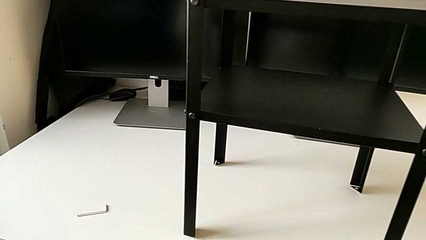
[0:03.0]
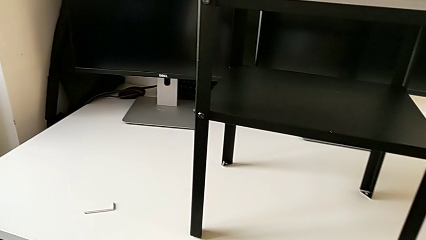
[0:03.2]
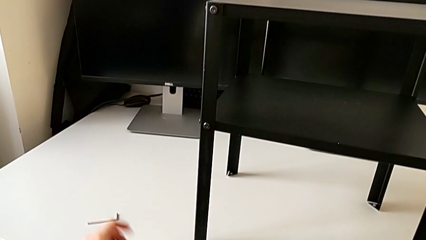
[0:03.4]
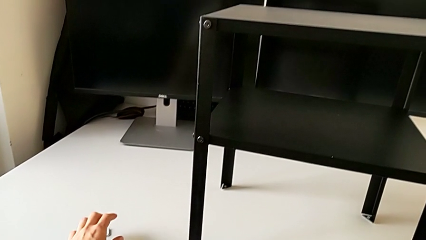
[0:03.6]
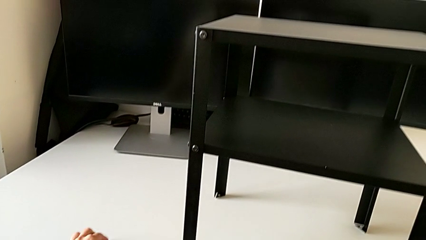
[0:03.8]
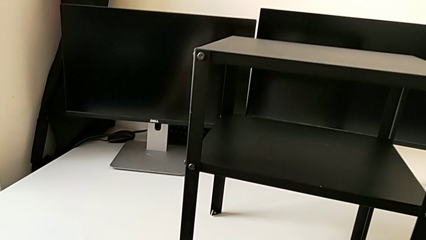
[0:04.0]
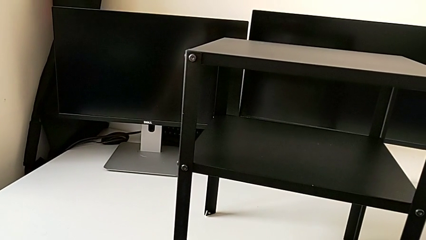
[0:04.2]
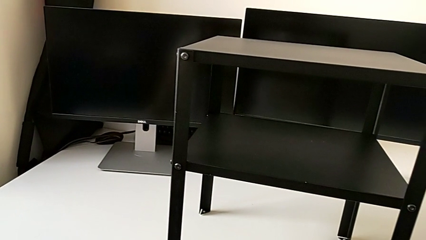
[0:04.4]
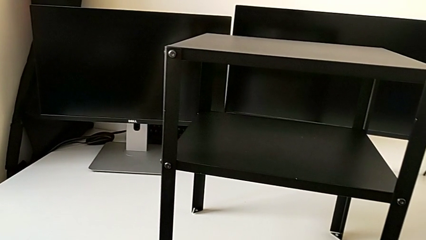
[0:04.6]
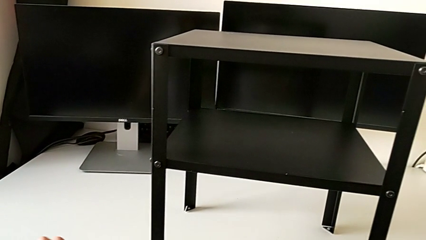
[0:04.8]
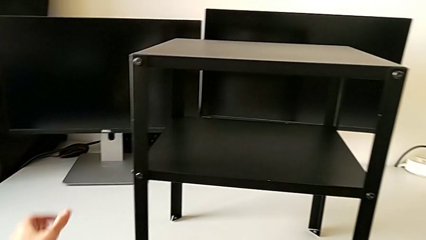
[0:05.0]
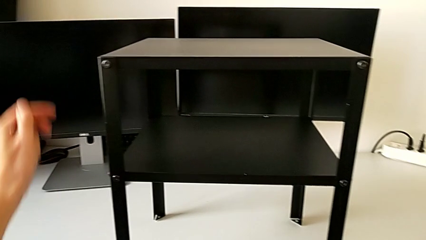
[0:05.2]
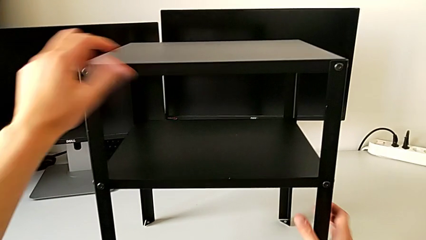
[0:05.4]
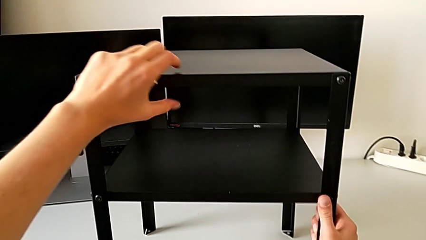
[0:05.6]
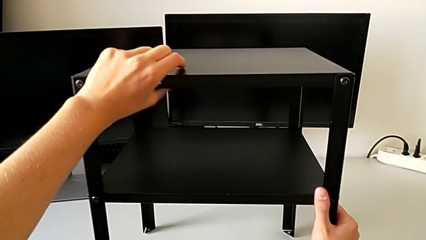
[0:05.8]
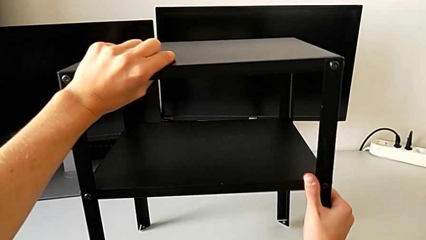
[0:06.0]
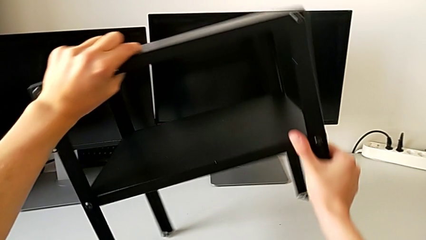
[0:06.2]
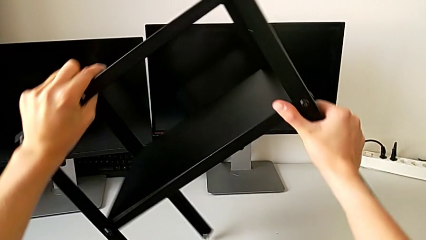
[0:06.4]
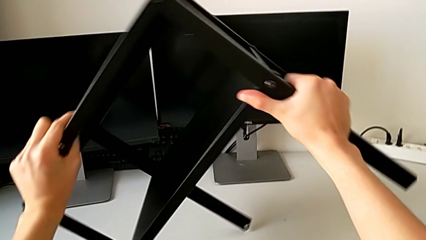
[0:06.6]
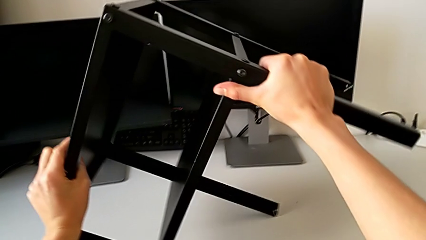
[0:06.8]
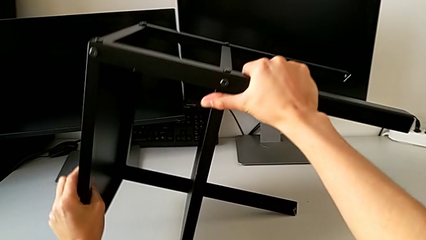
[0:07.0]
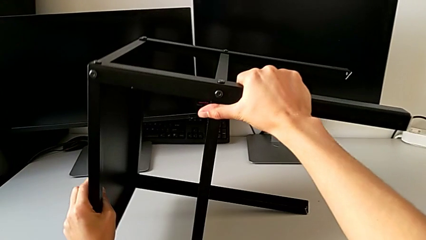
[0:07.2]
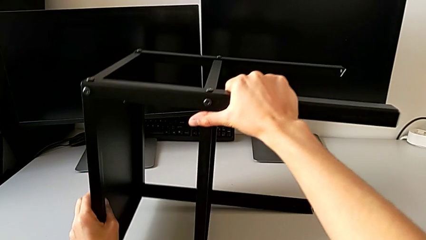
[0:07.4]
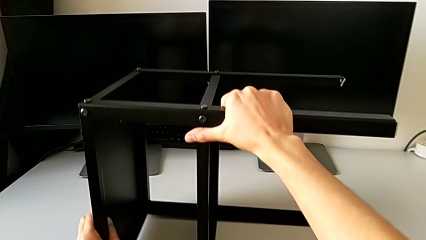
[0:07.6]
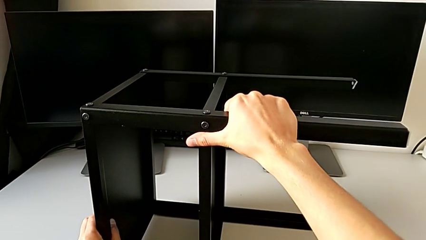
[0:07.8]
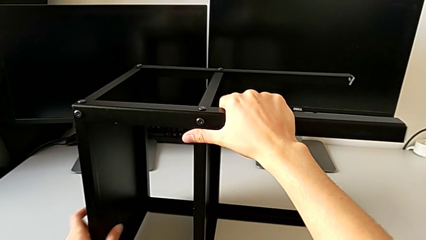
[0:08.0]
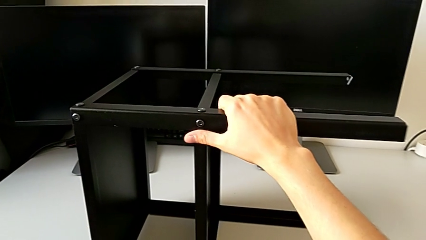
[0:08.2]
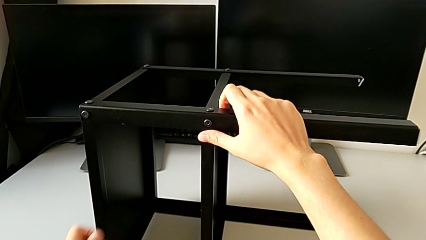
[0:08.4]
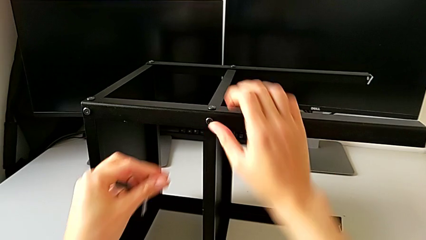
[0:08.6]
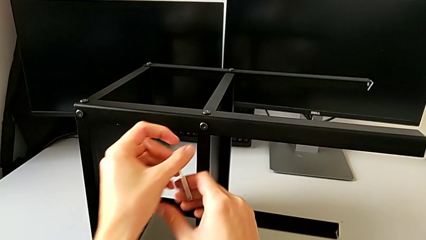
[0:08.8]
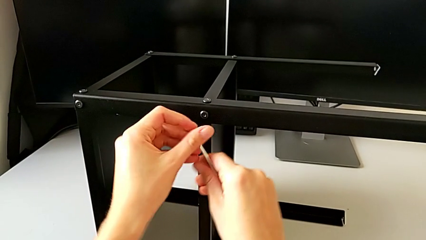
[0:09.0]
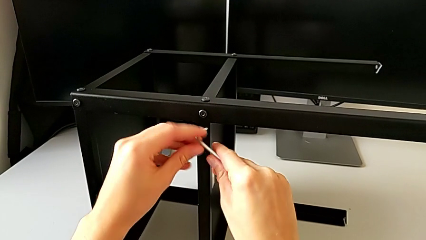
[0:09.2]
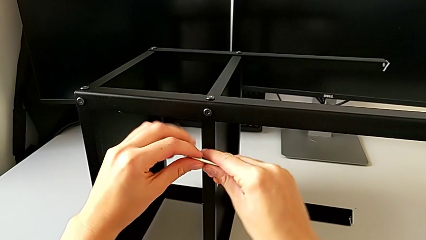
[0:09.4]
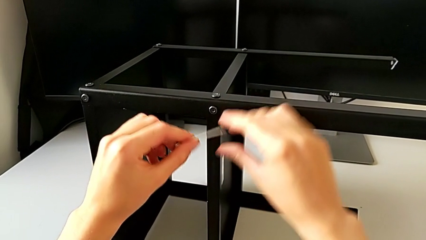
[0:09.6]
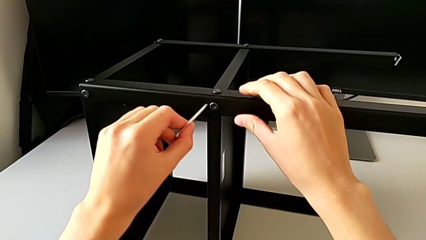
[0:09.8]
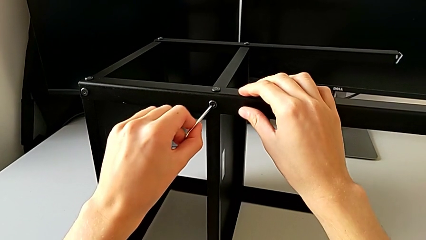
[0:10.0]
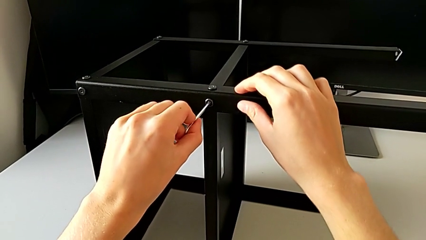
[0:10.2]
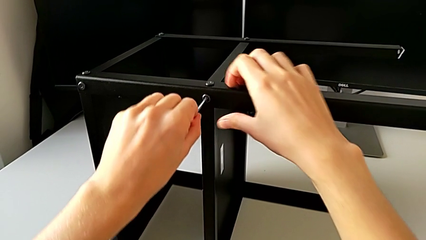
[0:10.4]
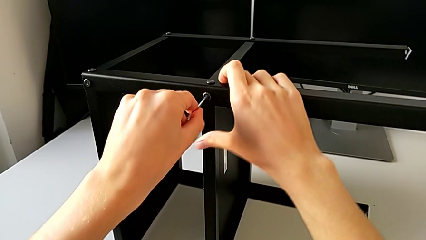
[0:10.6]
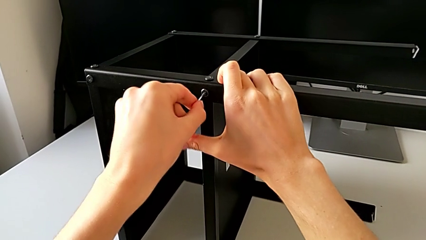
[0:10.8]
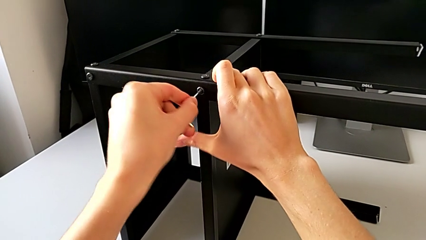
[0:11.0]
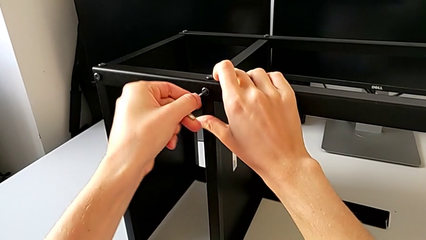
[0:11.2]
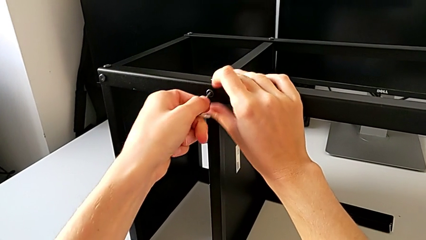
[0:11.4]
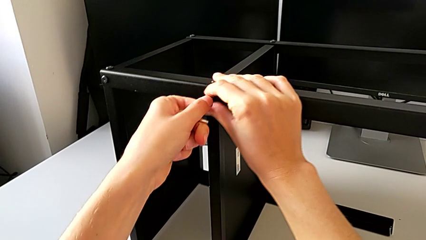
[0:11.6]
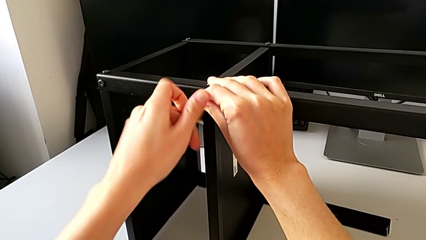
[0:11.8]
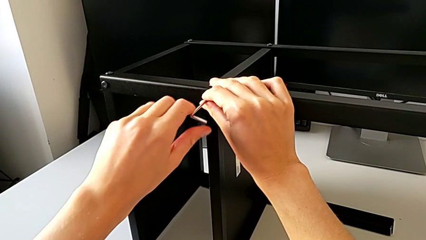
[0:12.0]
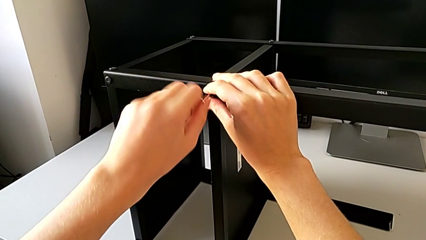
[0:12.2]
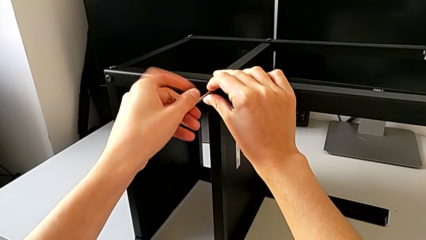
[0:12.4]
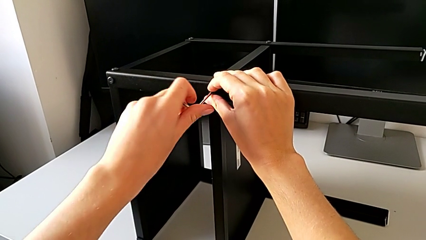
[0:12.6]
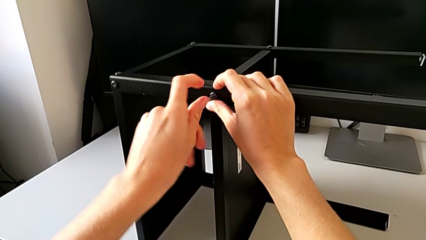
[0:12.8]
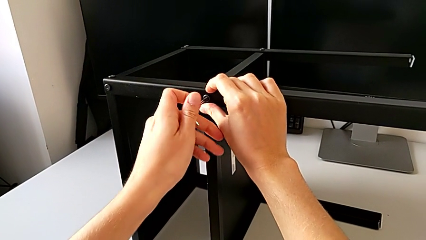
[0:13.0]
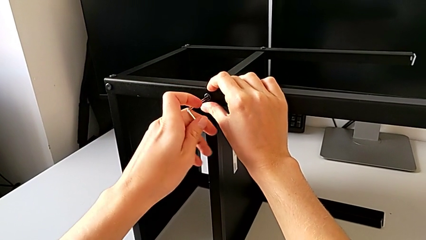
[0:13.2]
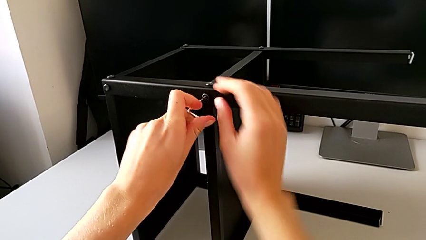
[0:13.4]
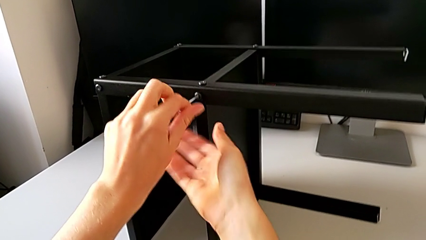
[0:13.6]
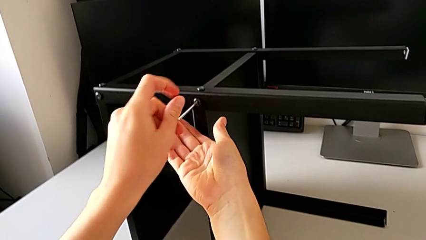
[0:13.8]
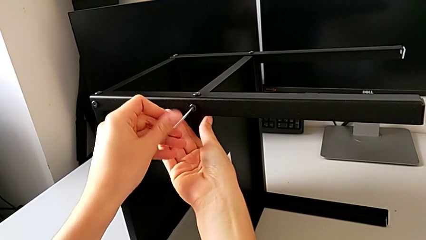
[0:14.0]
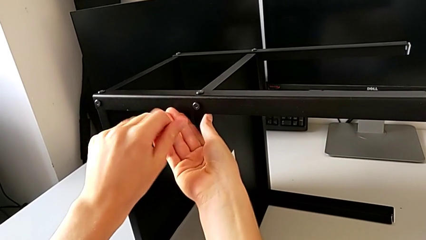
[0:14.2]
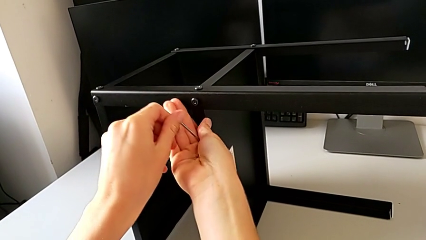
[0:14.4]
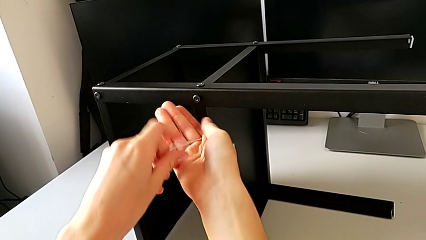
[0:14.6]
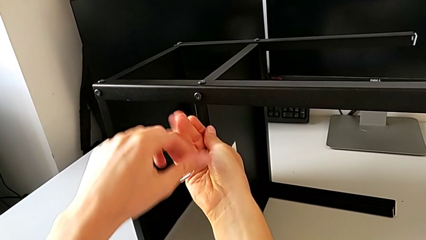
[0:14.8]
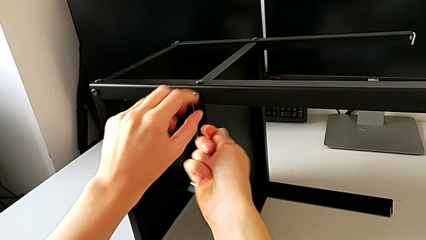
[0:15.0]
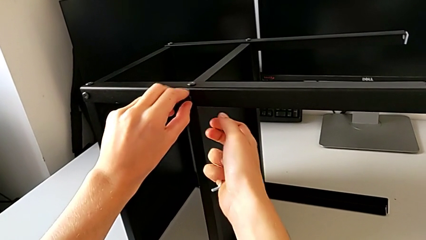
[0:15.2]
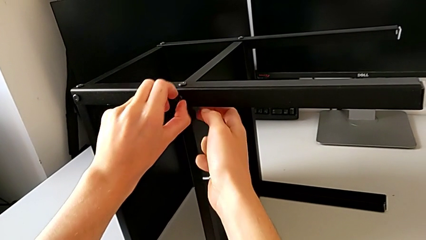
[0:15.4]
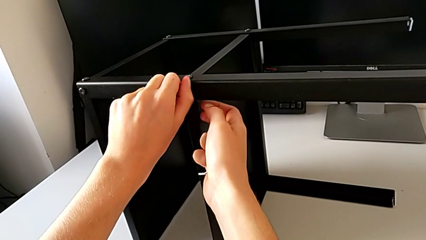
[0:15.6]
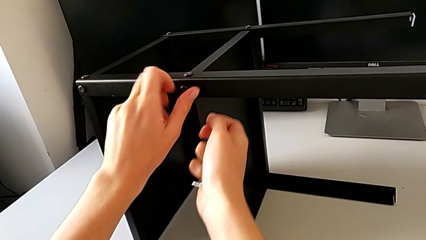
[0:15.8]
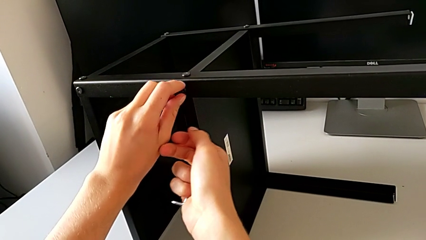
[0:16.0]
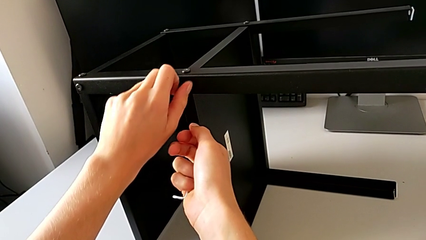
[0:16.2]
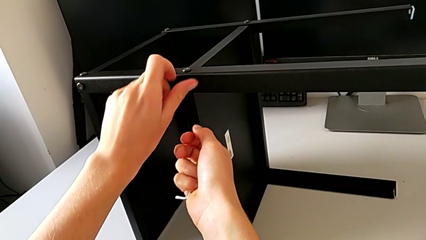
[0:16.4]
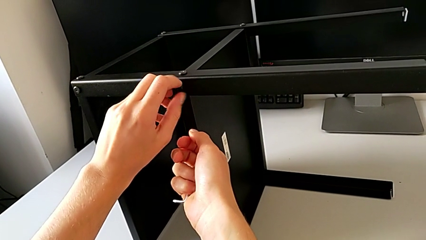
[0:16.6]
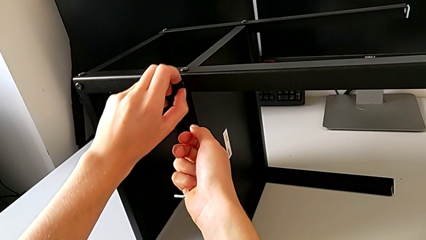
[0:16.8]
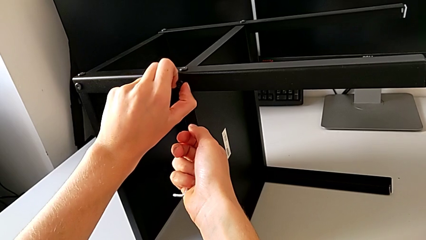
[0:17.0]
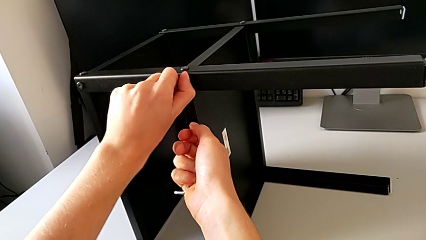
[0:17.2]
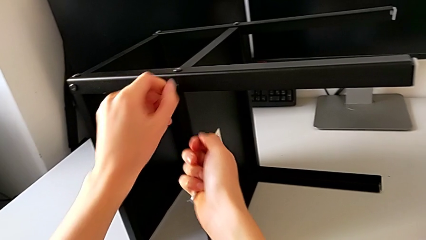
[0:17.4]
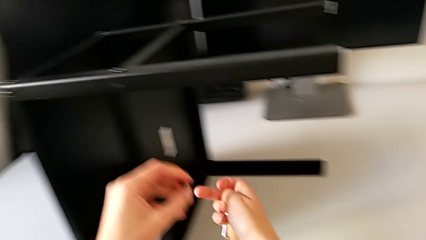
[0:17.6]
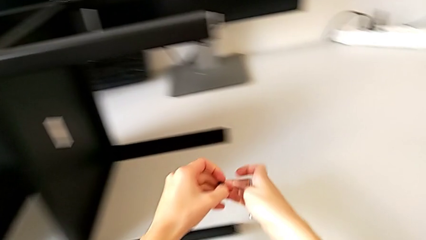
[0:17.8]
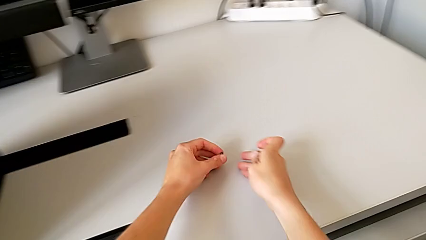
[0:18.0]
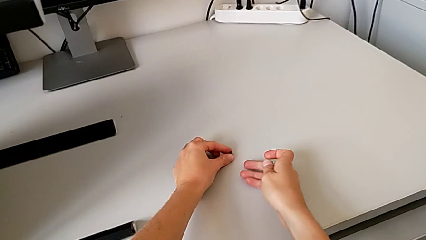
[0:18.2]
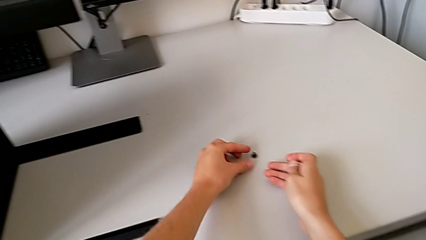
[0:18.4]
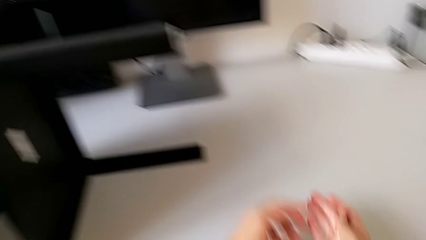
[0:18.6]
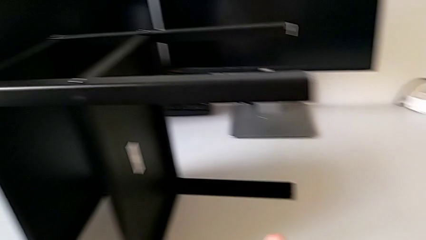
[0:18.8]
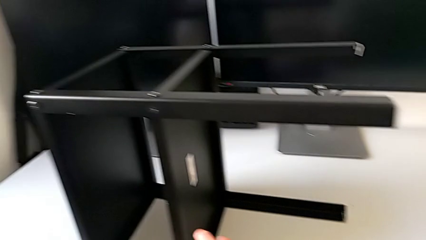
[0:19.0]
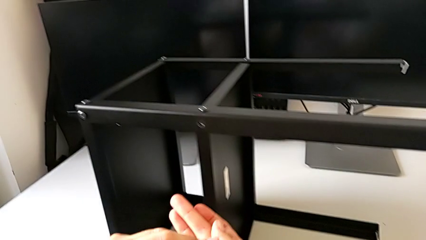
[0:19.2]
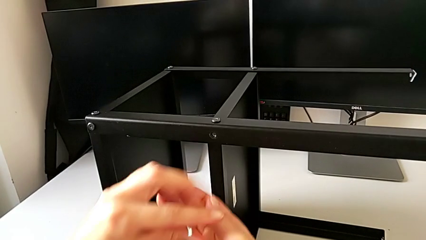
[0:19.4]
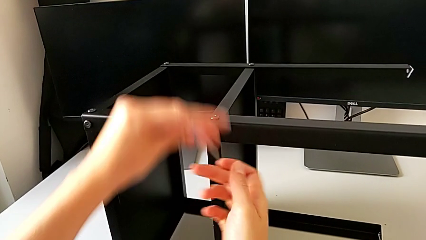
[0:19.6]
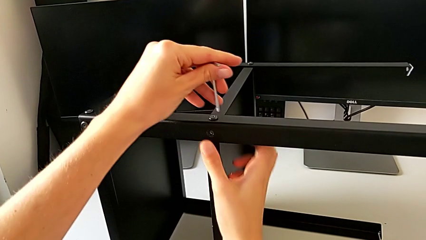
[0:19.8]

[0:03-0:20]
The camera wearer is unscrewing the first leg from the shelf. They grab the Allen wrench, approach the nightstand, rotate it, approach the Allen wrench, insert it, unscrew the hex socket head, withdraw the Allen wrench, unscrew the hex socket head, disassemble it, place it and approach the Allen wrench.
